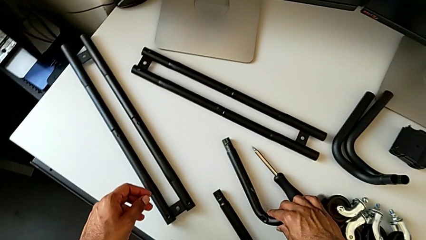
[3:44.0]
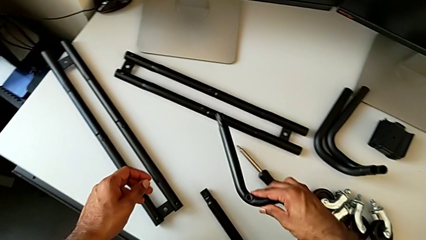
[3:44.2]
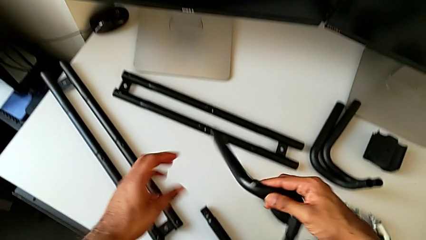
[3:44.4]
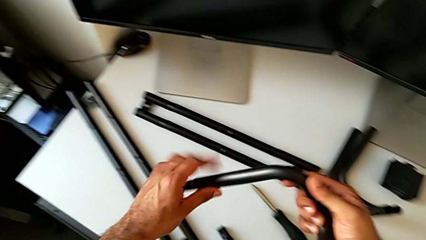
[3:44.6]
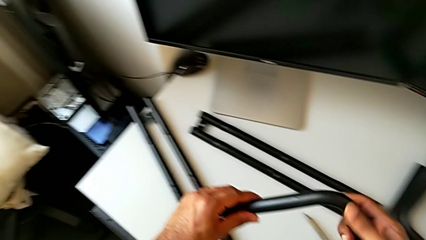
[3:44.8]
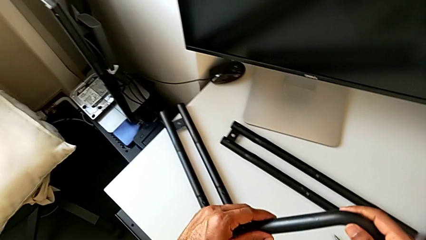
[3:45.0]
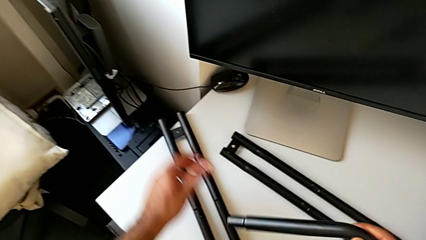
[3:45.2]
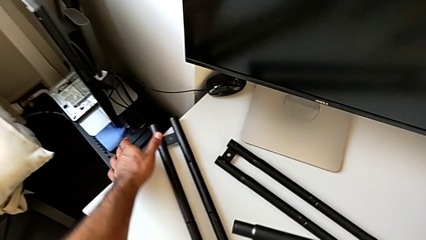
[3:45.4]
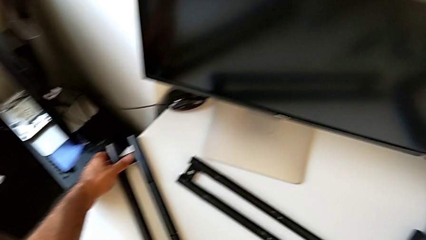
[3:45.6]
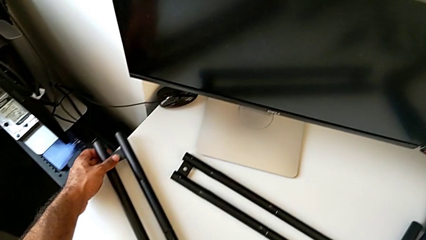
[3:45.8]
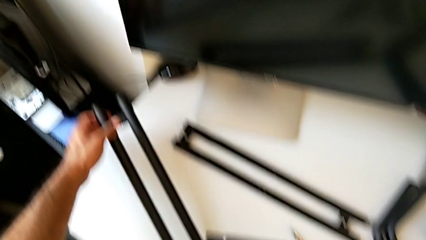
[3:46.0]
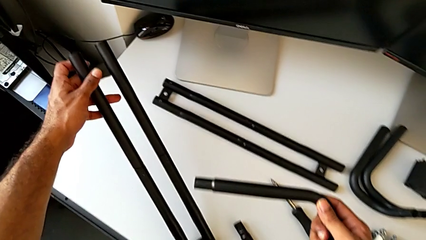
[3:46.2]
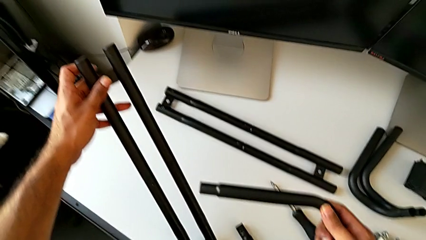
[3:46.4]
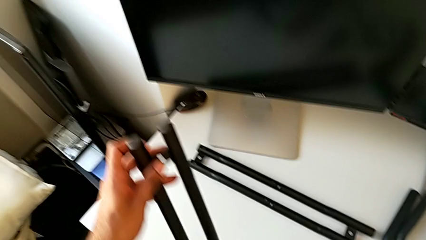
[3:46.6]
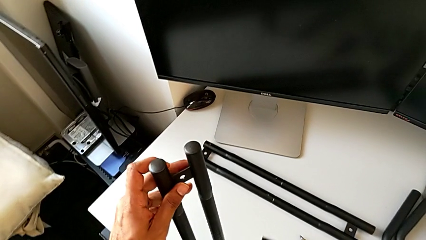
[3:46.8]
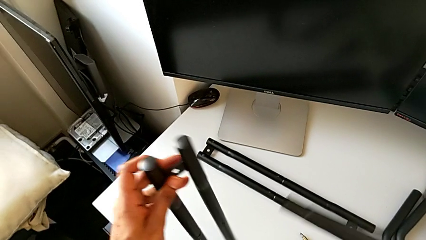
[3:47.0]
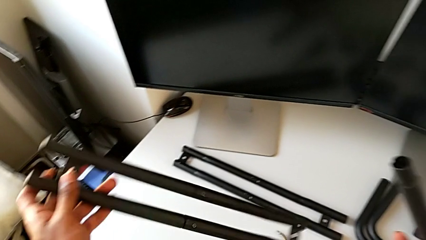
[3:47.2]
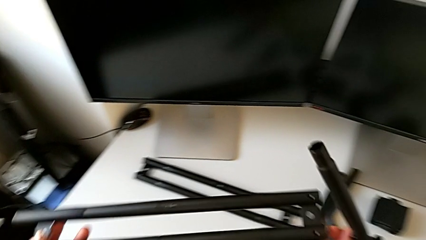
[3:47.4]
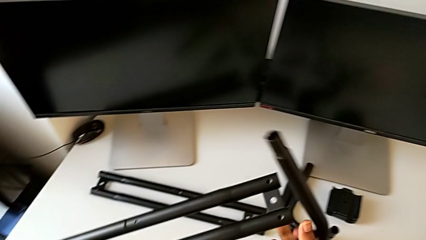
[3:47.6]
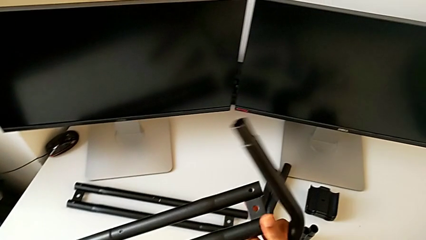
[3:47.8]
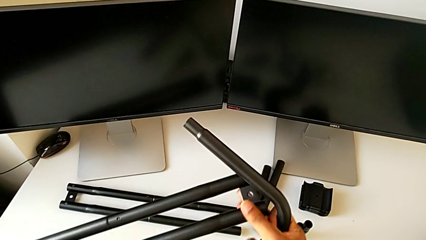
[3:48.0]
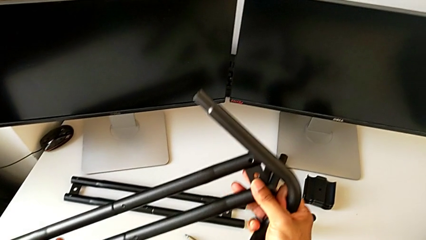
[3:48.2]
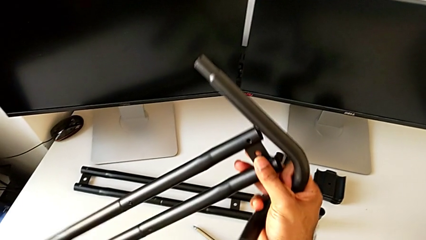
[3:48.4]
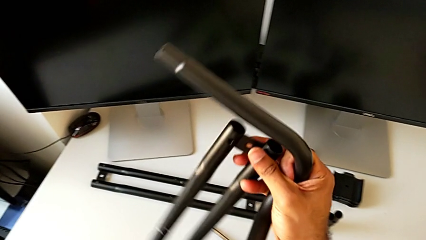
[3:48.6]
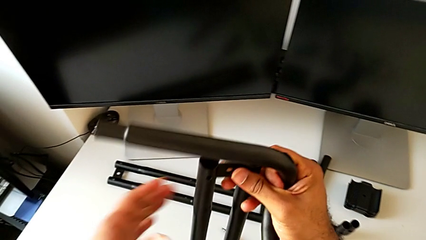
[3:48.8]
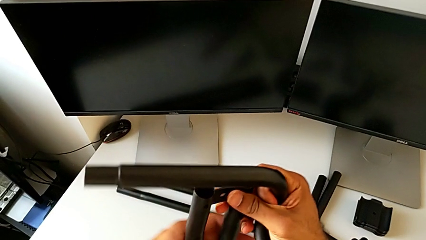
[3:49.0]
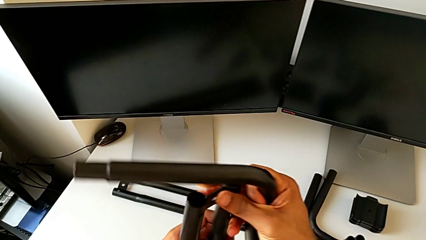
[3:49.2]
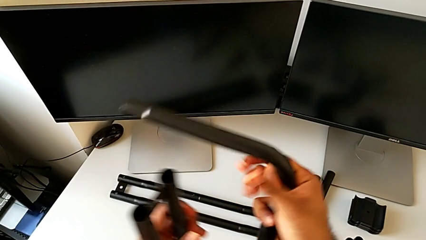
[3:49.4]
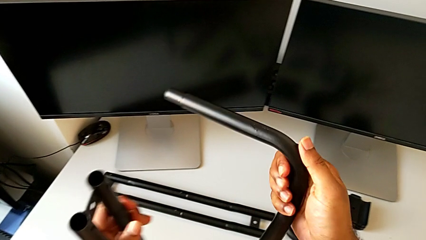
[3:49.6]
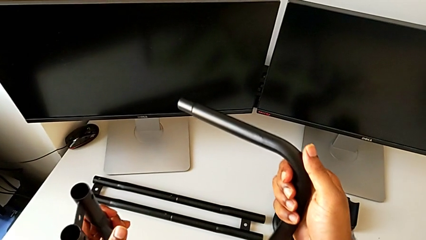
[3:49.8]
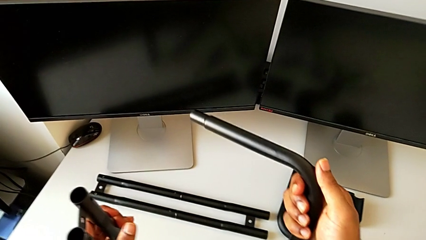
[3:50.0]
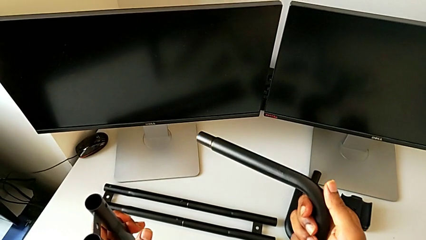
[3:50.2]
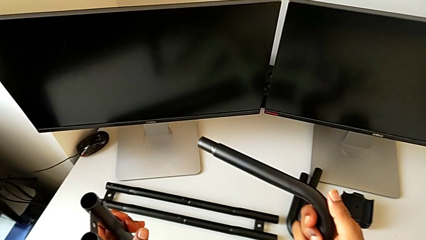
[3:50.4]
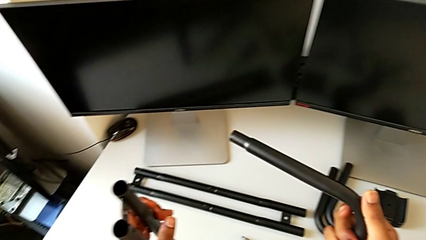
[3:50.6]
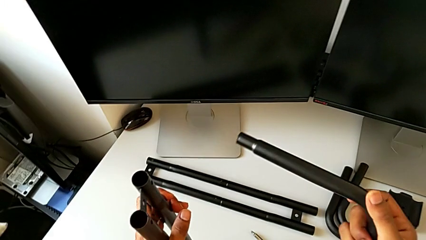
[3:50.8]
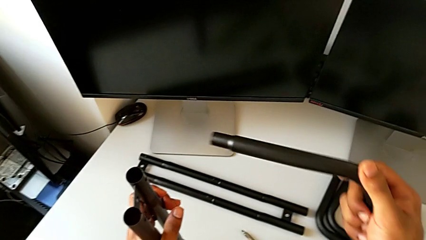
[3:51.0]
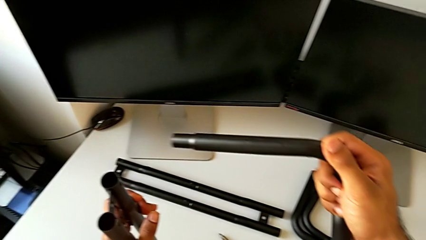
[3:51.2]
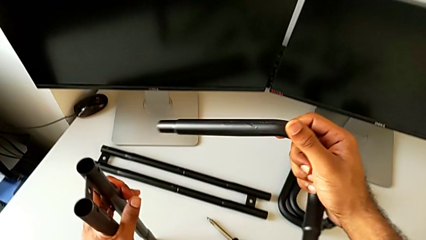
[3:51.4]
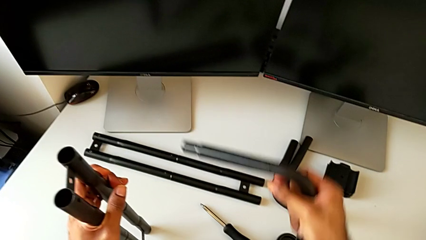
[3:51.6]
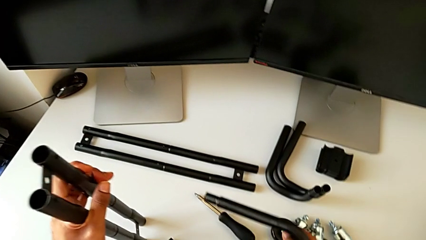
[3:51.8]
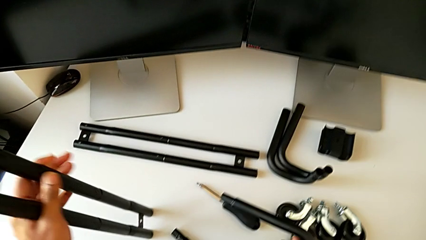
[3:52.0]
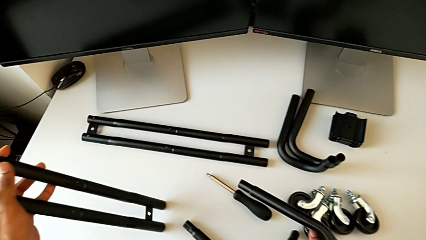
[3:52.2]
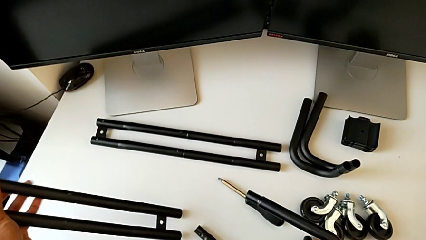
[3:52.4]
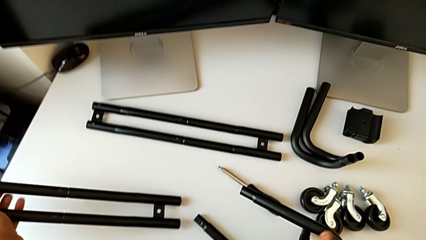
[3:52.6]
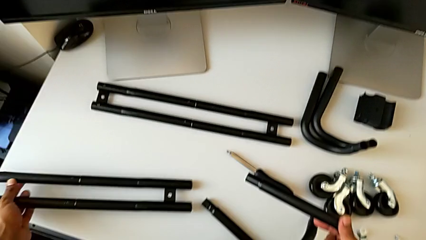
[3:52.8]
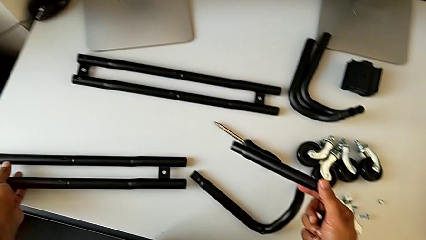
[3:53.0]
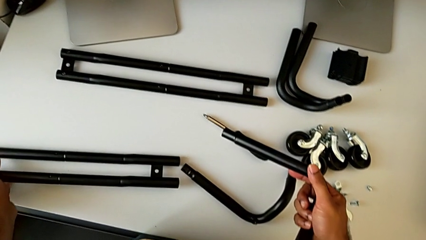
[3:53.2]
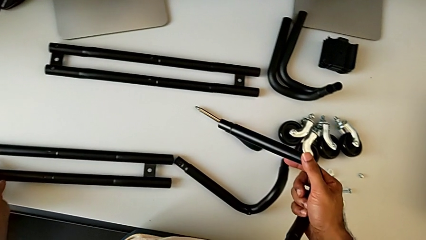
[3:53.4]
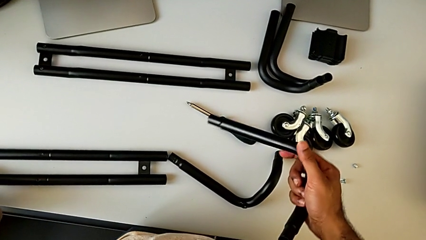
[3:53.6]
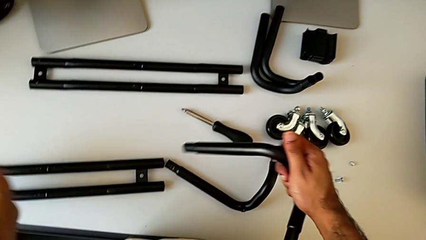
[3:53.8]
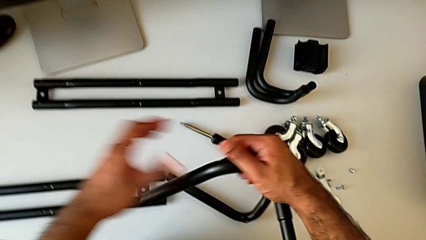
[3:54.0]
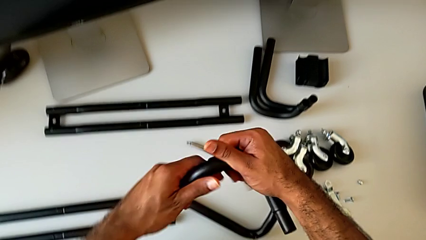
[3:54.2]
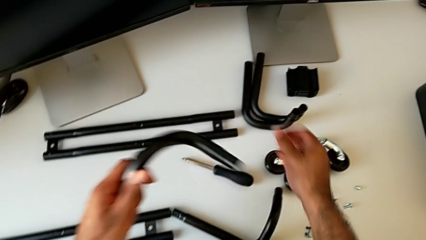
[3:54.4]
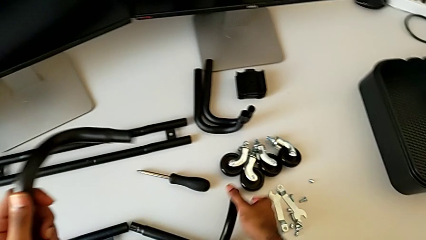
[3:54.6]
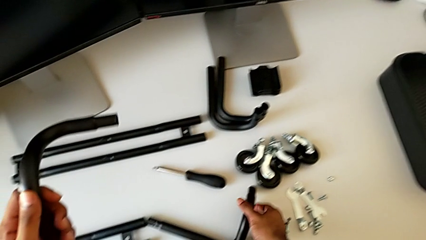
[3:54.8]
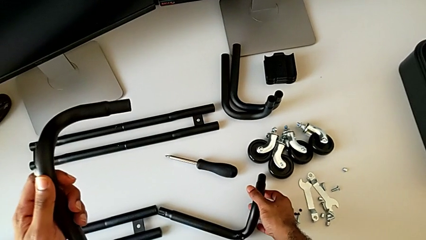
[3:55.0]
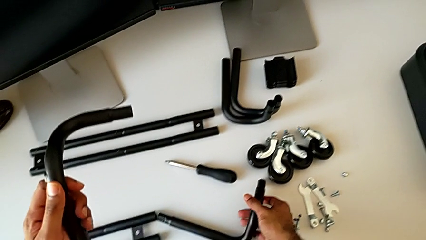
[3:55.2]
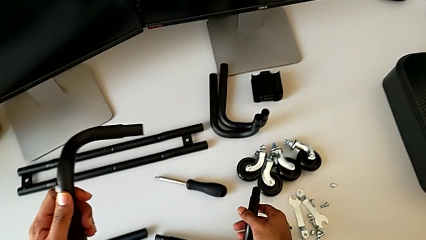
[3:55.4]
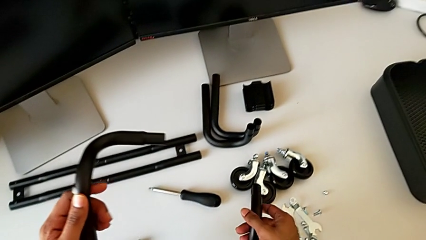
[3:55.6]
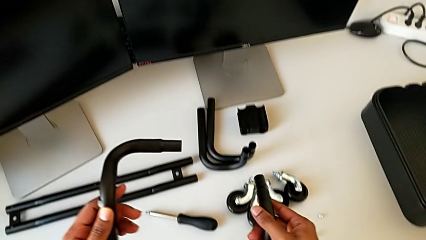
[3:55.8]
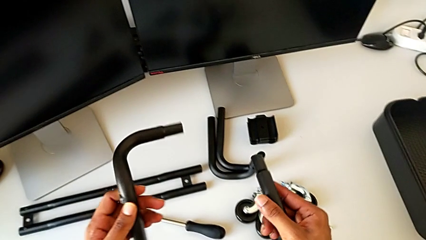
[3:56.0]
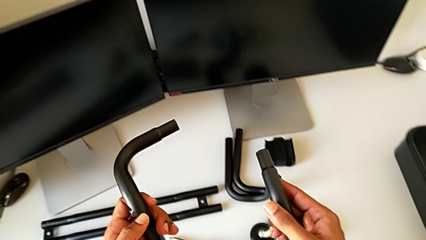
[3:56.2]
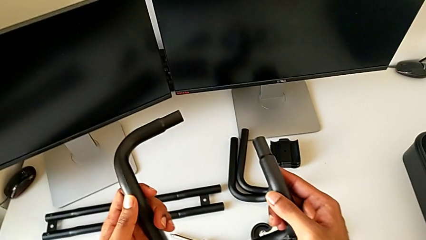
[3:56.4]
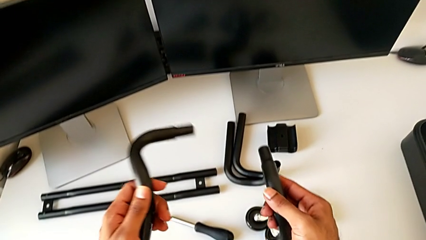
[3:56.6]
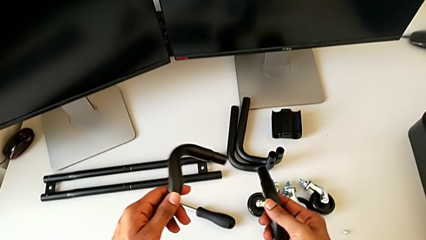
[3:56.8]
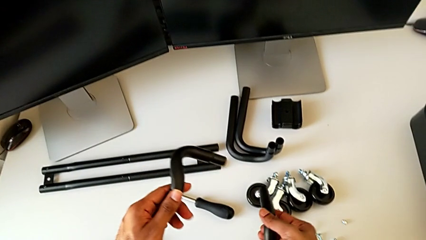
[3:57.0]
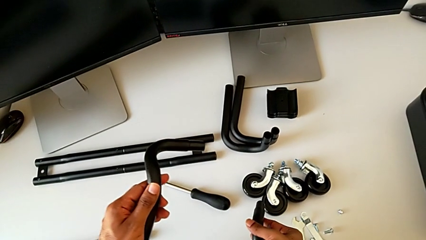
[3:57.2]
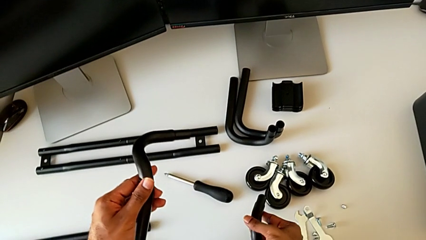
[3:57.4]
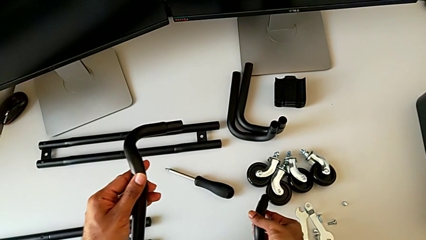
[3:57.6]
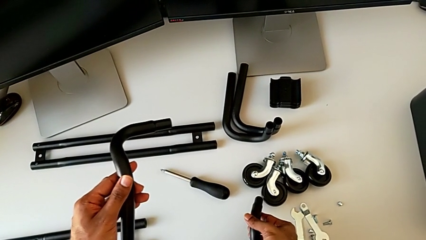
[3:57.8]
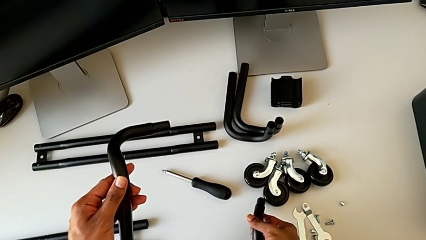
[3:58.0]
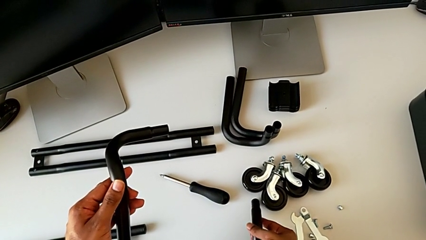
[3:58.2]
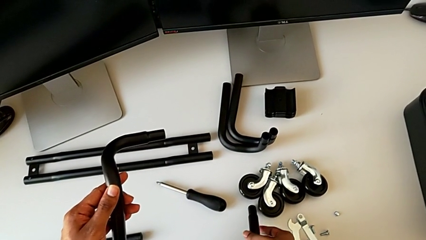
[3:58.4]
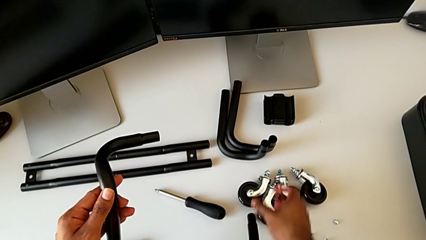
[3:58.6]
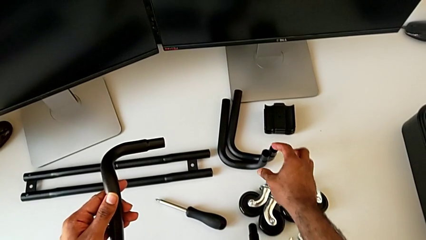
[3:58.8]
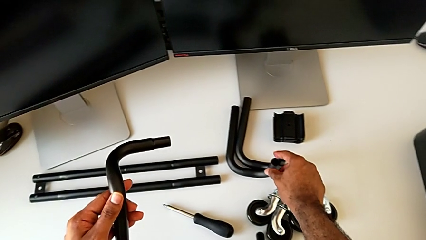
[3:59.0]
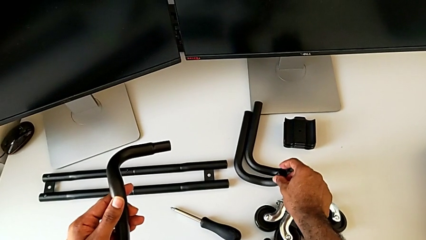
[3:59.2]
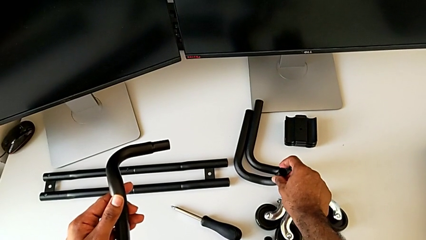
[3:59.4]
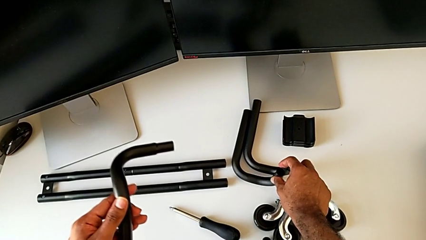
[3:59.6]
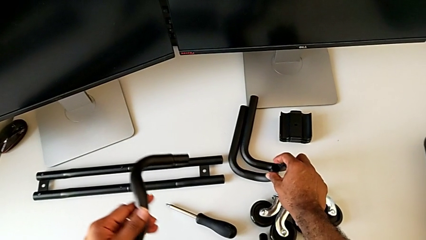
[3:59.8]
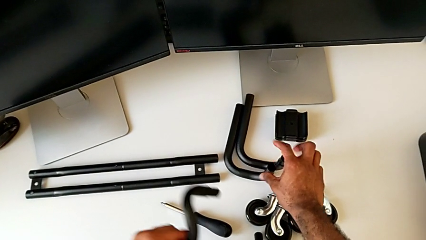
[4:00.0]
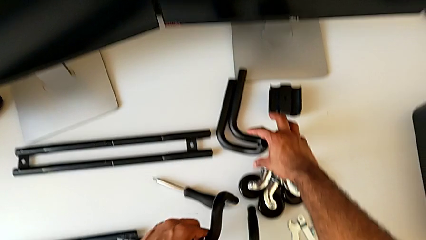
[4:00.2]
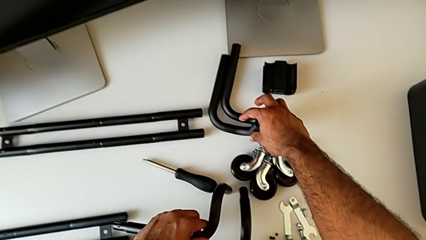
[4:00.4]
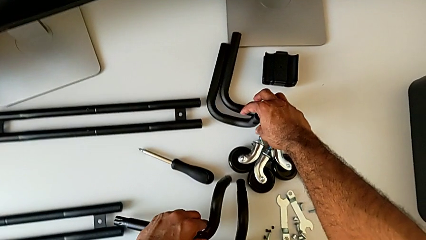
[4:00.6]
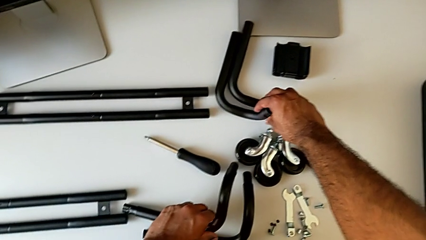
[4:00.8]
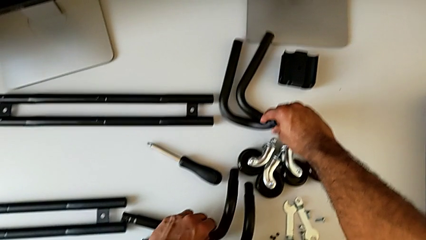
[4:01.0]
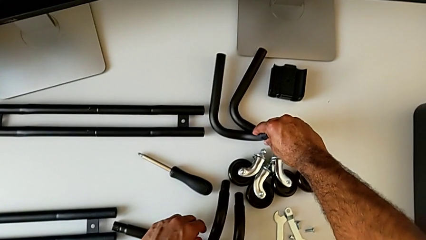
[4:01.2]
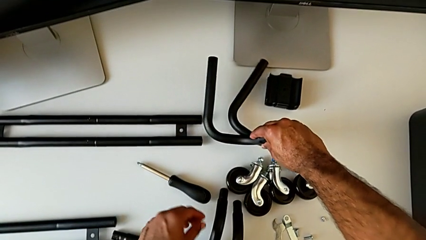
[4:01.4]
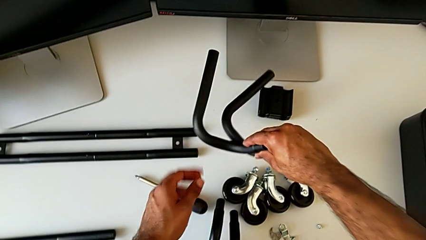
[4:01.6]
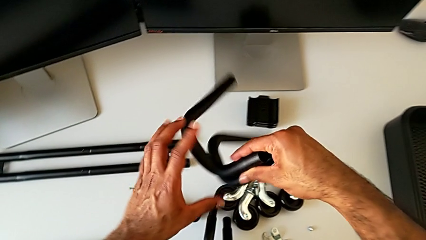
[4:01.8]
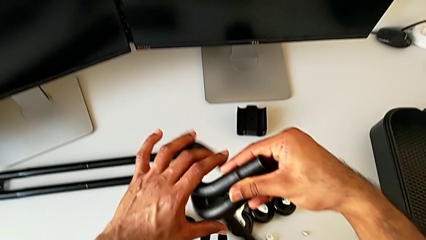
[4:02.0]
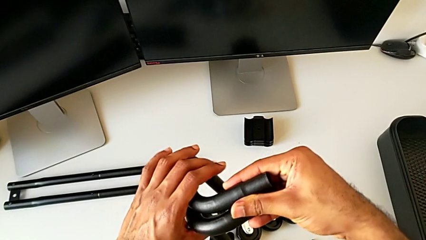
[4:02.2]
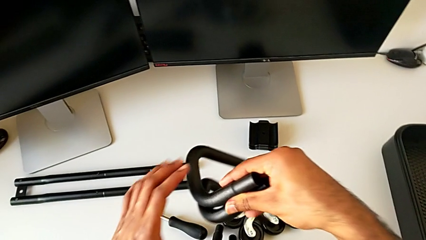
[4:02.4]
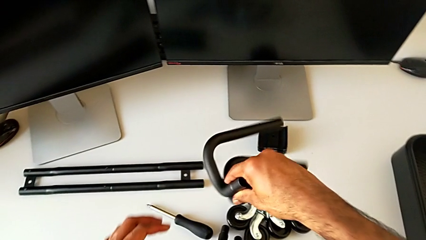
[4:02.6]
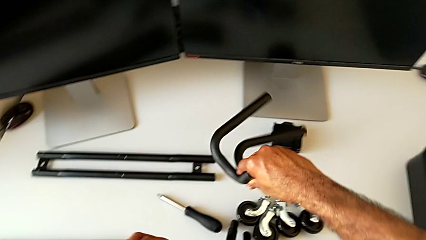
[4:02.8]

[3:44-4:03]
The camera wearer is assembling the base frame. They grab the frame, lift it, grab the first leg, lift it, wrongly hold the leg, place the first leg and rotate the frame. They wrongly grab and lift the frame, grabbing the incorrect part of the base frame. They place the frame, approach it, place it, grab it and wrongly lift it, grabbing the incorrect parts of the base frame.
